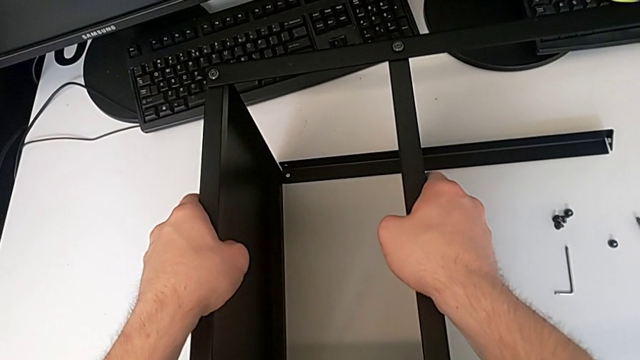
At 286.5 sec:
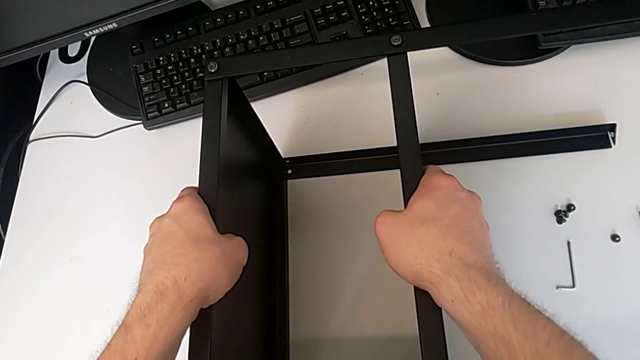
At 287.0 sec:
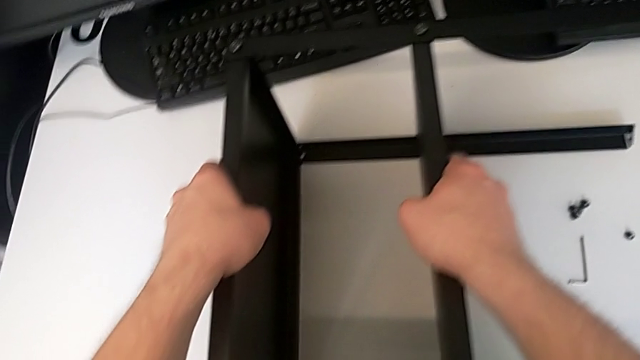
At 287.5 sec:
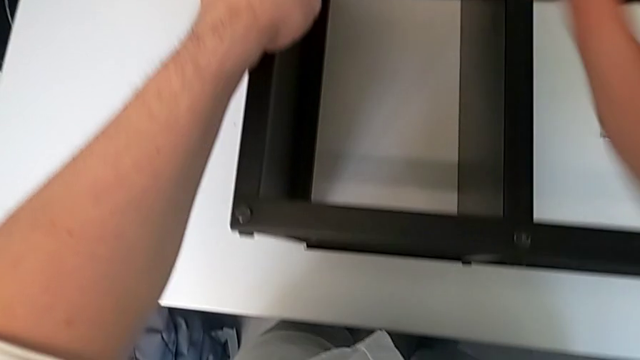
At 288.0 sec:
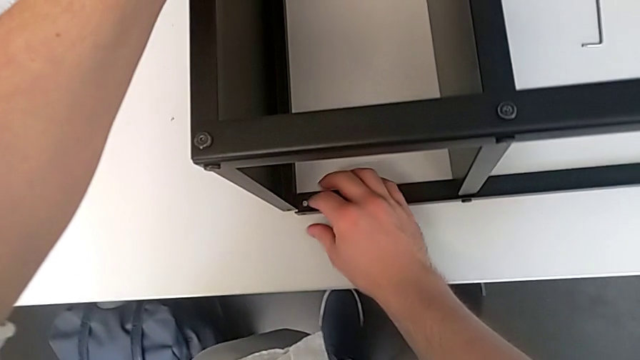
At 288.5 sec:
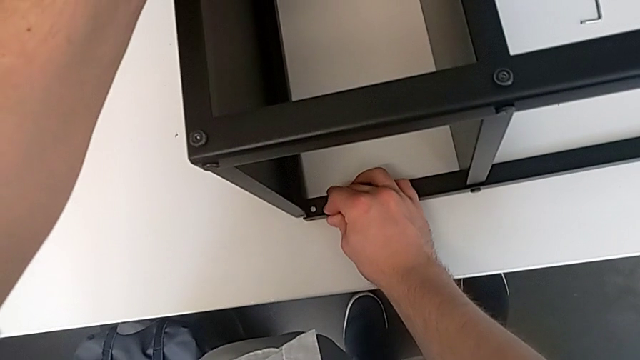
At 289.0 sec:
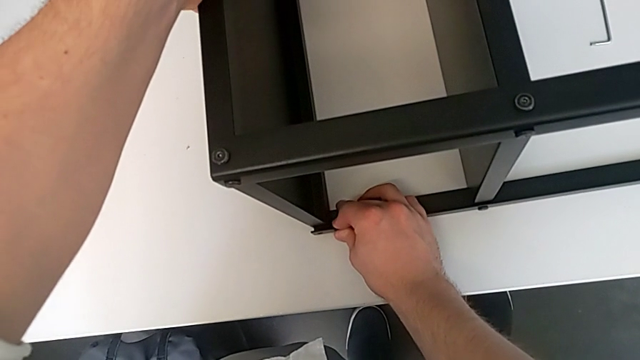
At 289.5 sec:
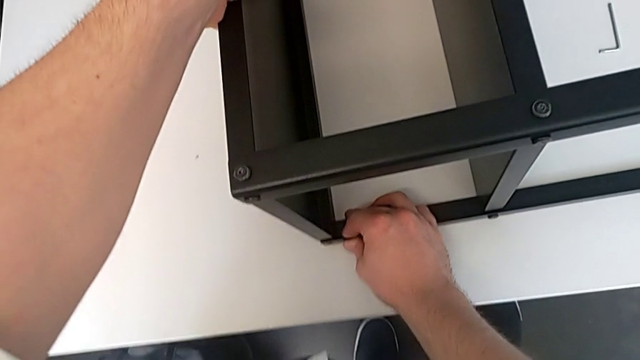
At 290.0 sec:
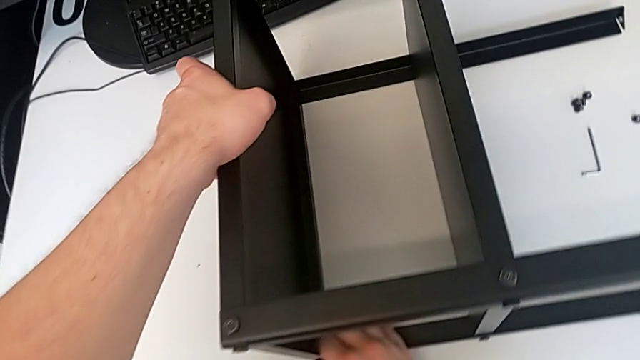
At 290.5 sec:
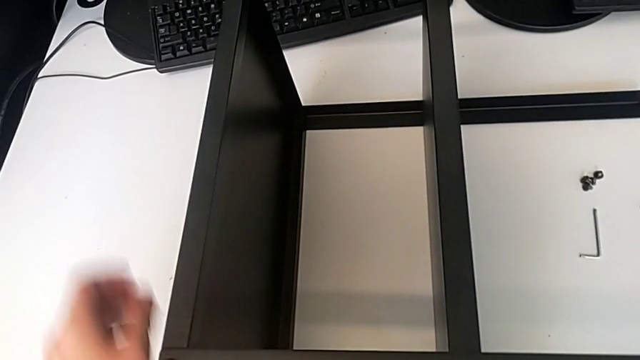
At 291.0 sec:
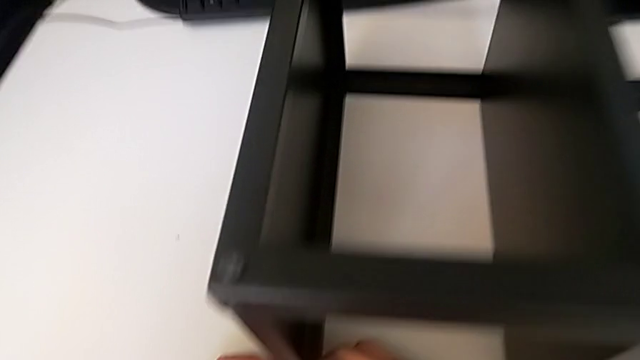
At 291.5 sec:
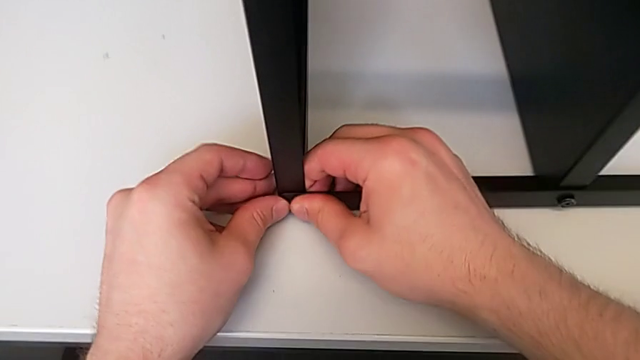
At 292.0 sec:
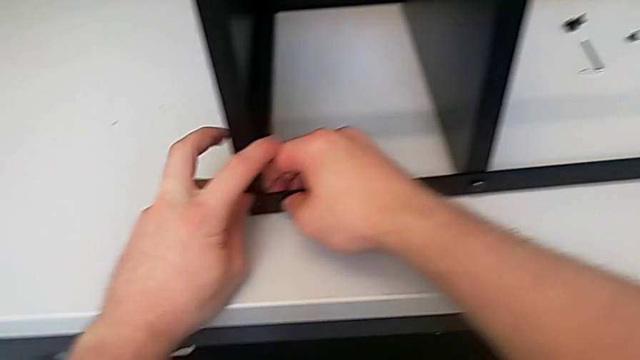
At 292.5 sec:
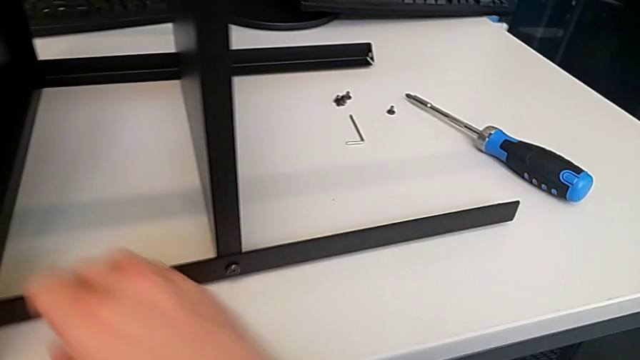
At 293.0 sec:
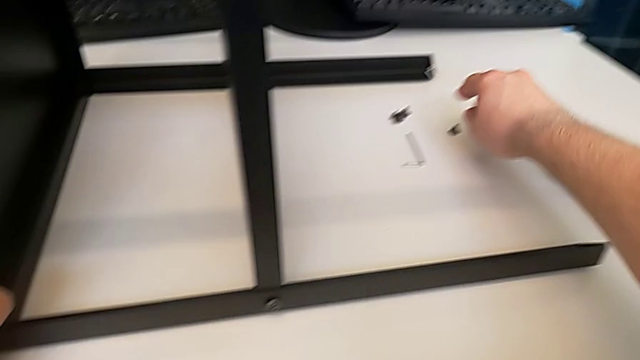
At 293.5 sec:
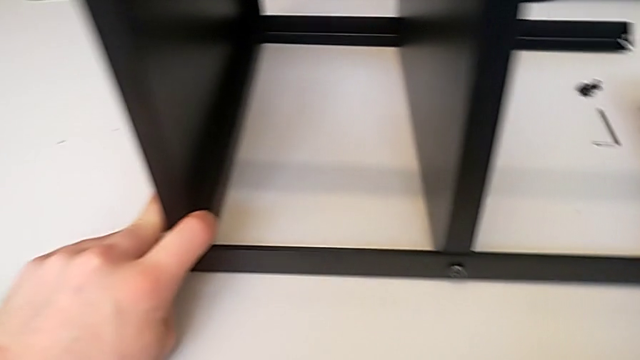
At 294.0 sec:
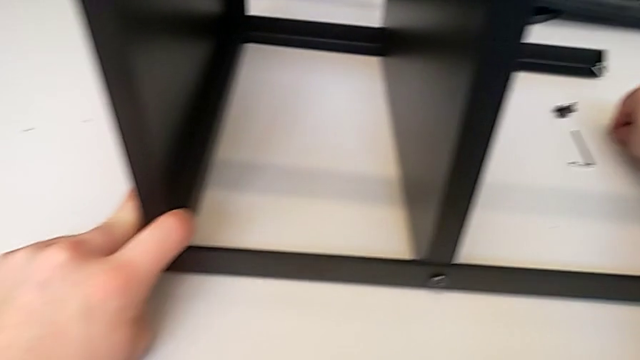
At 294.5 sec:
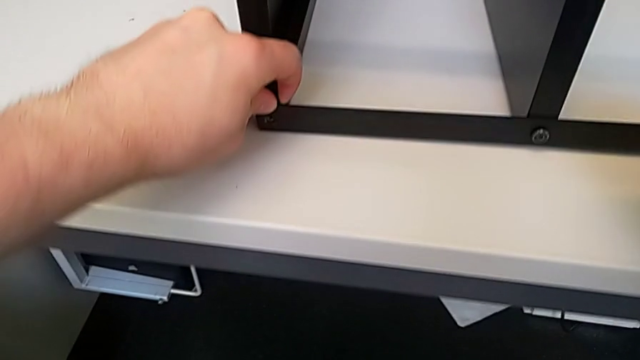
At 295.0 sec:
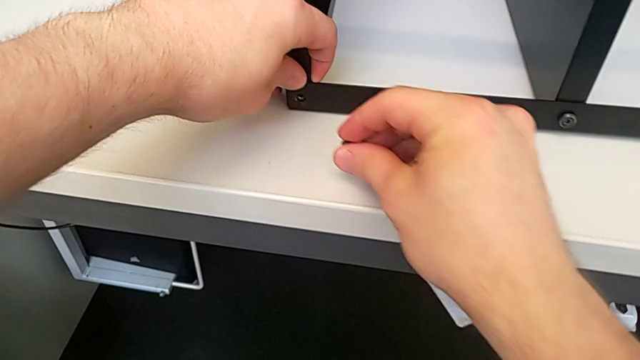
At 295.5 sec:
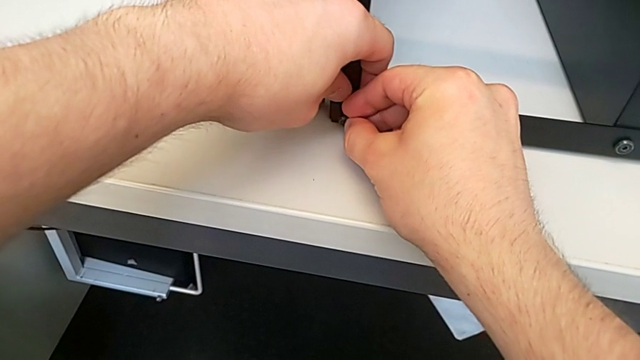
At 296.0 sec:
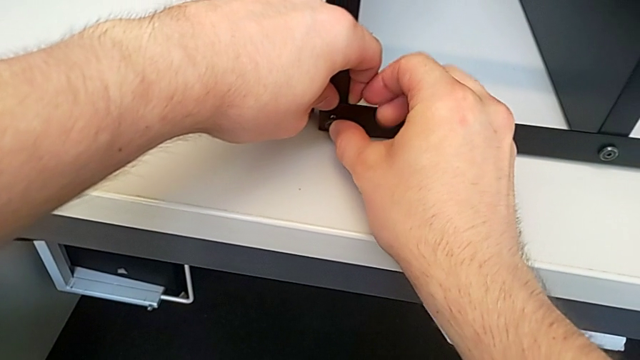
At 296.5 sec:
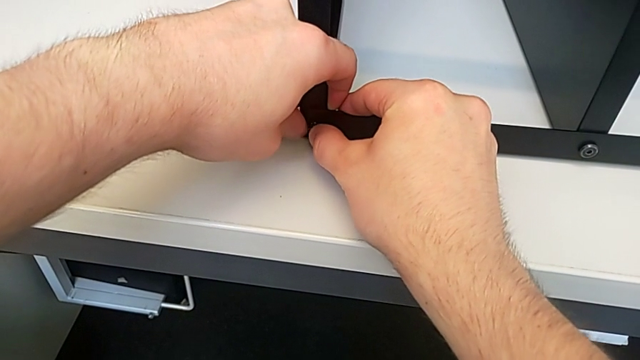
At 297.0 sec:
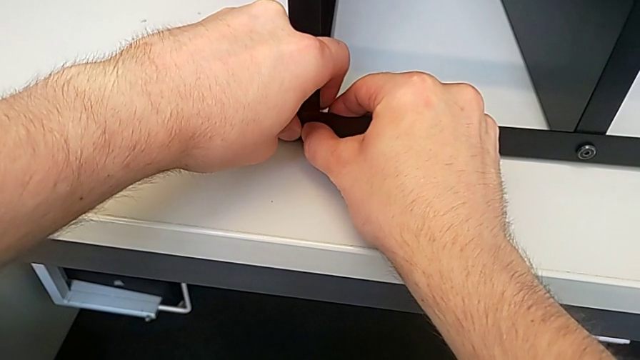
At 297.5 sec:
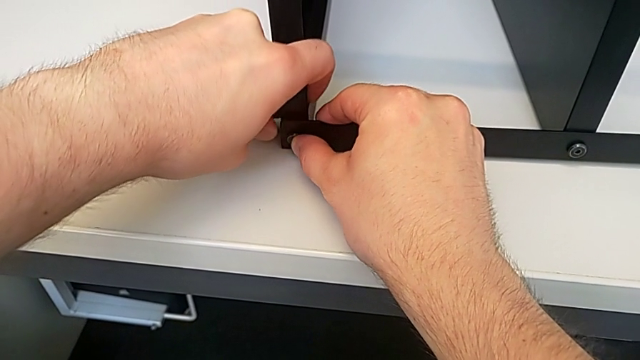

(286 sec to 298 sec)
The camera wearer is screwing the tenth leg into the table. They keep aligning the leg, lift the twelfth hex socket head and insert the hex socket head.

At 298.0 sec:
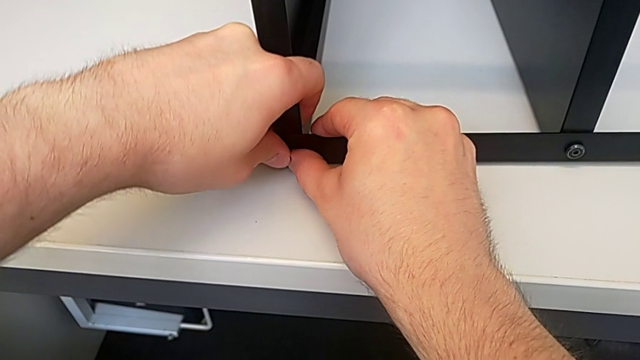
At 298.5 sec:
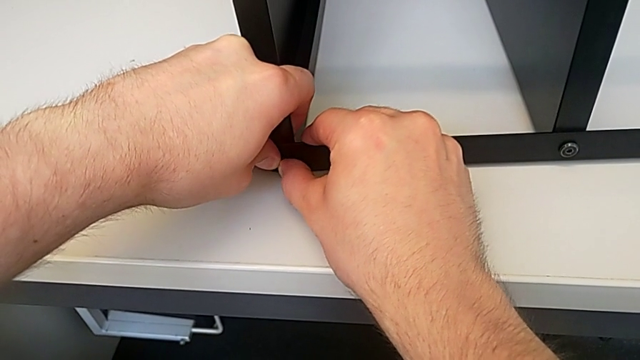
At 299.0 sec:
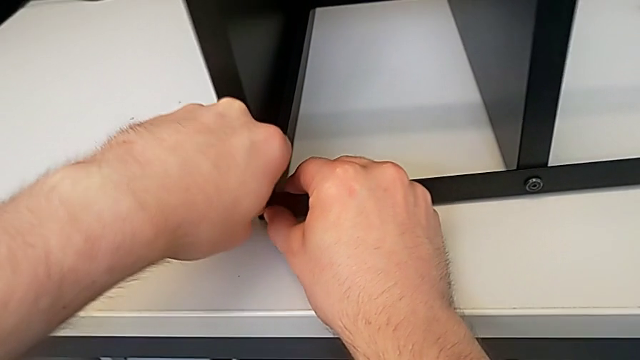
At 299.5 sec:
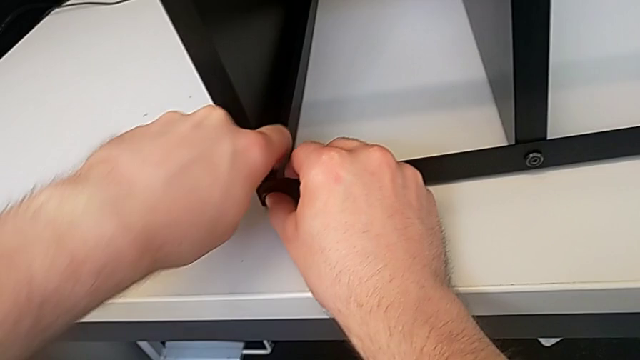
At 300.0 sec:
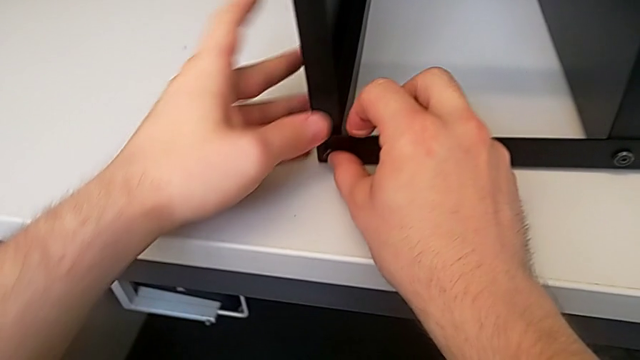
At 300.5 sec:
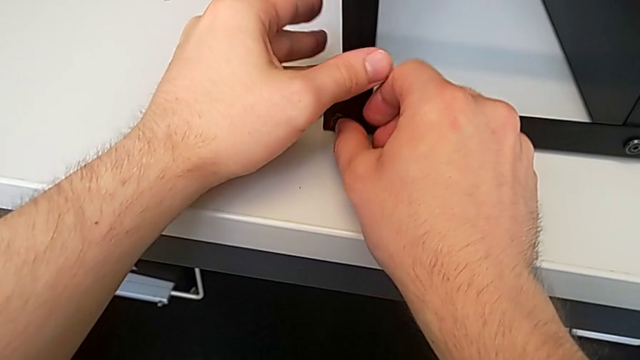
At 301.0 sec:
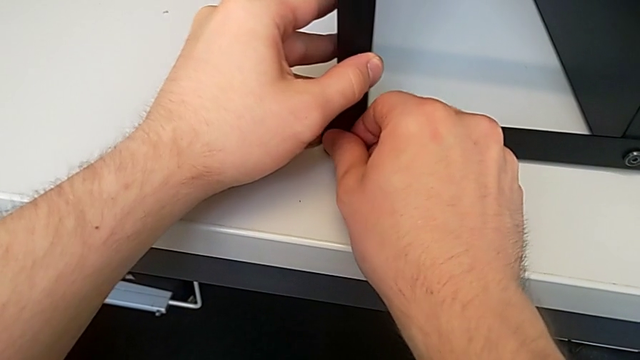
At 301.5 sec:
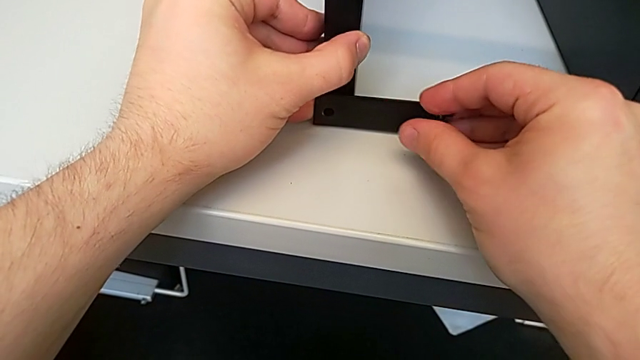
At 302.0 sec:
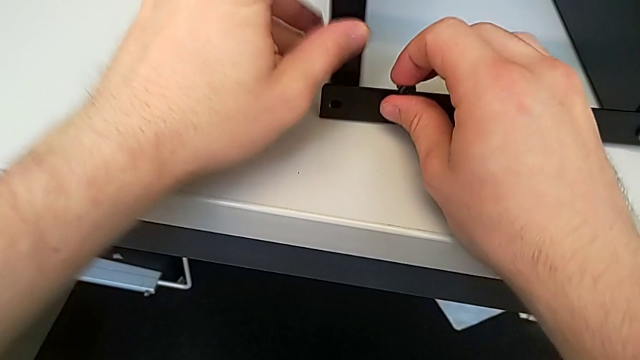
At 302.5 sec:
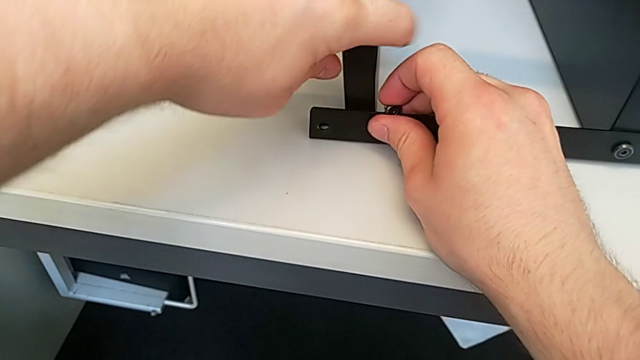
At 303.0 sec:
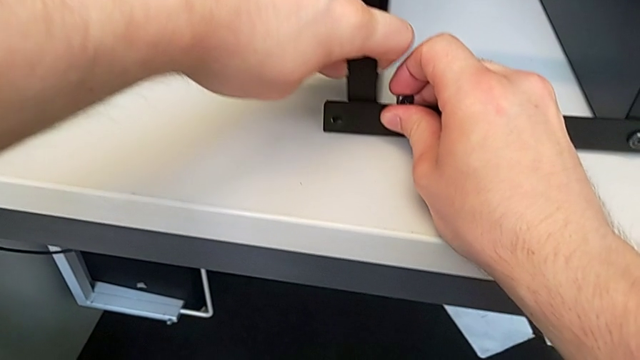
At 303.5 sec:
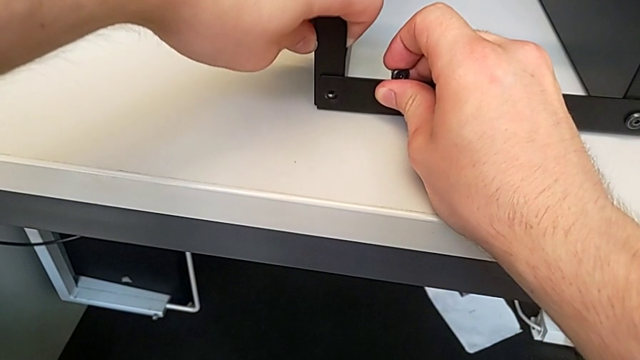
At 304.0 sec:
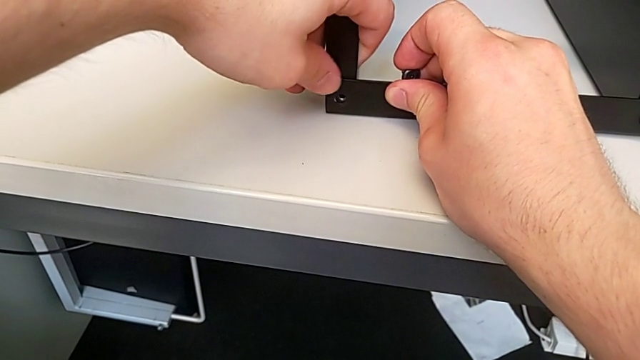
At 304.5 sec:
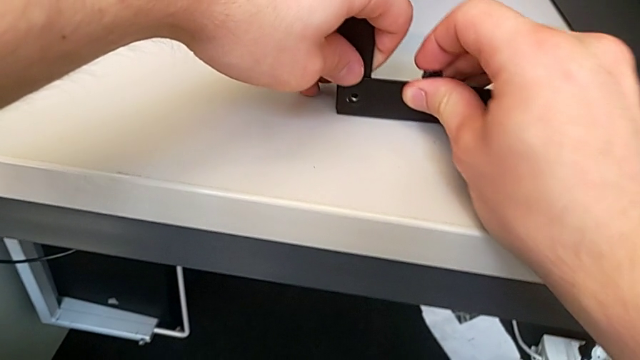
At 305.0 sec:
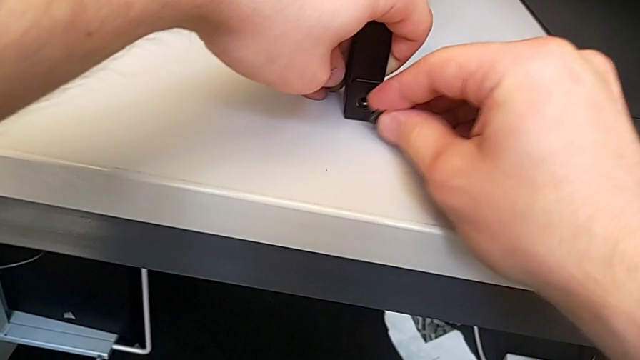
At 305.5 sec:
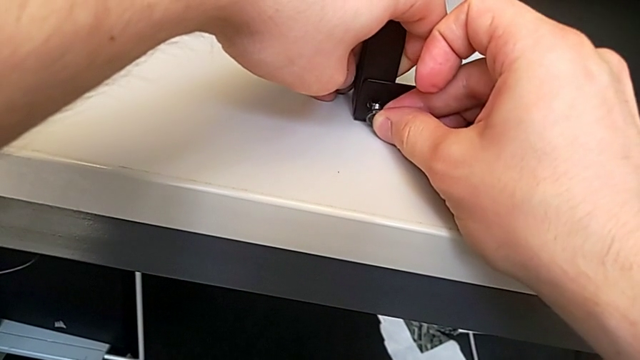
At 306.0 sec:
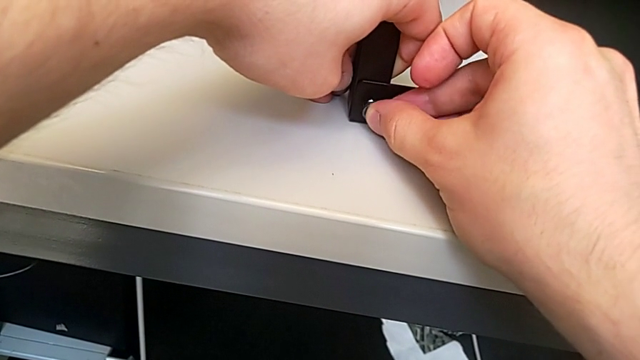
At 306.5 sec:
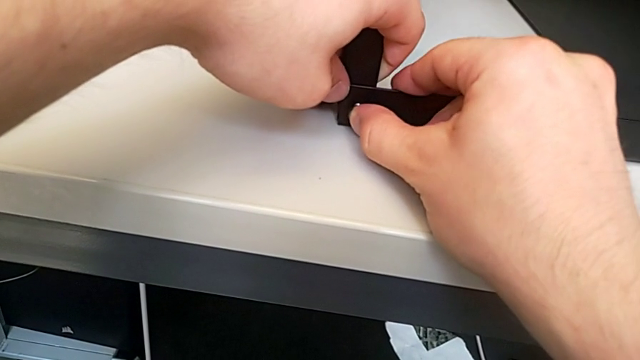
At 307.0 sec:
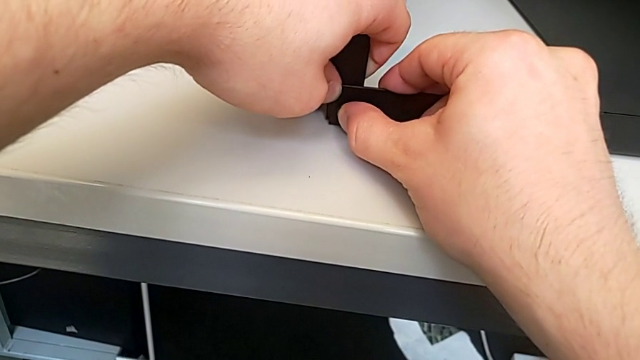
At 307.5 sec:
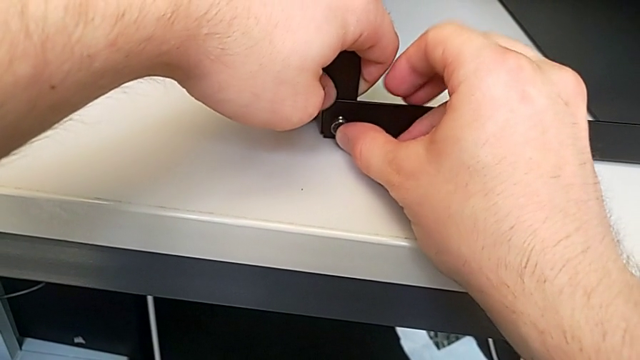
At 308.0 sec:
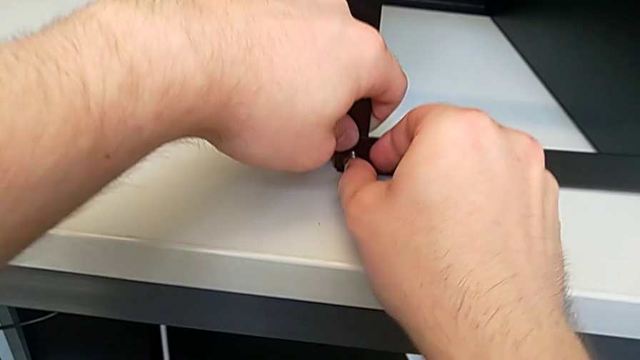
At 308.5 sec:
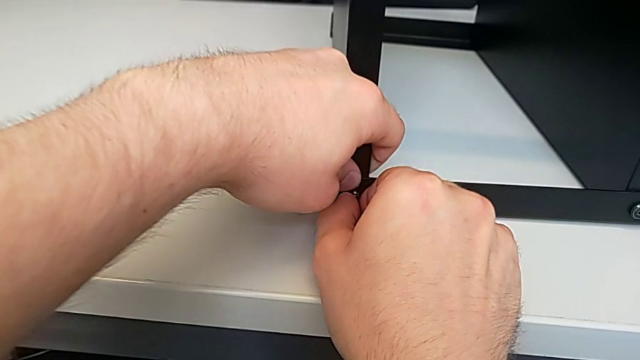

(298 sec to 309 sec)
The camera wearer is screwing the tenth leg into the table. They unscrew the eleventh hex socket head, align the leg and begin to insert the eleventh hex socket head.
